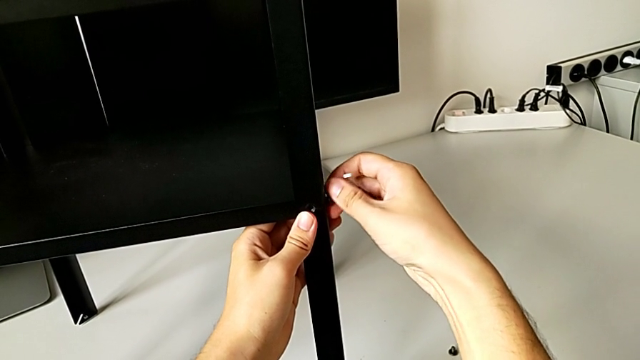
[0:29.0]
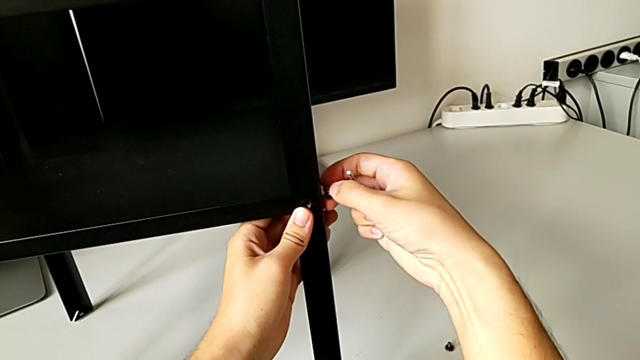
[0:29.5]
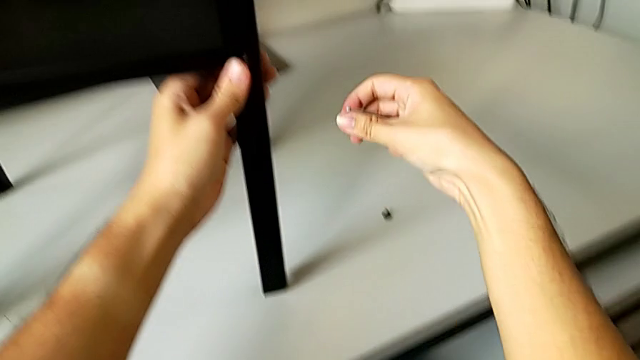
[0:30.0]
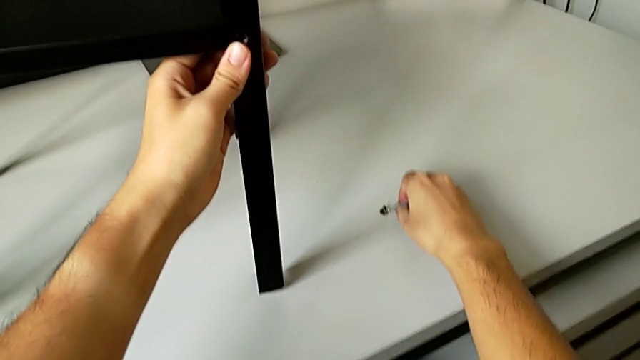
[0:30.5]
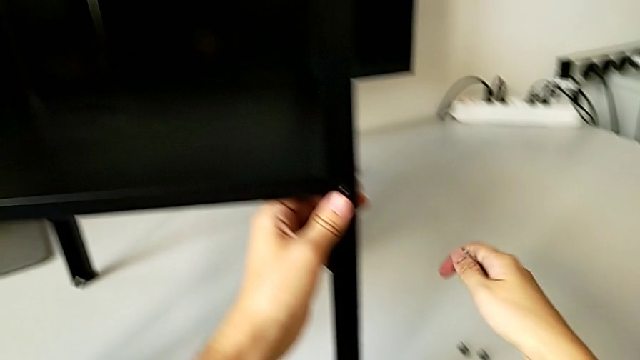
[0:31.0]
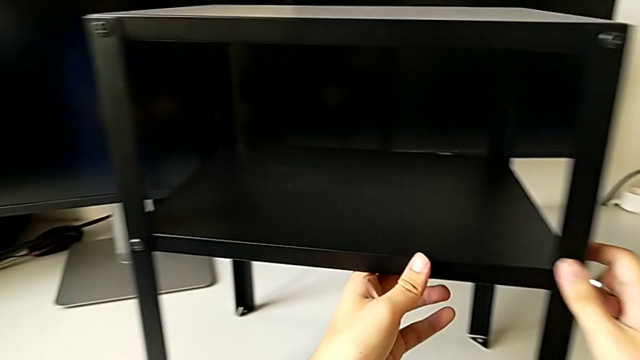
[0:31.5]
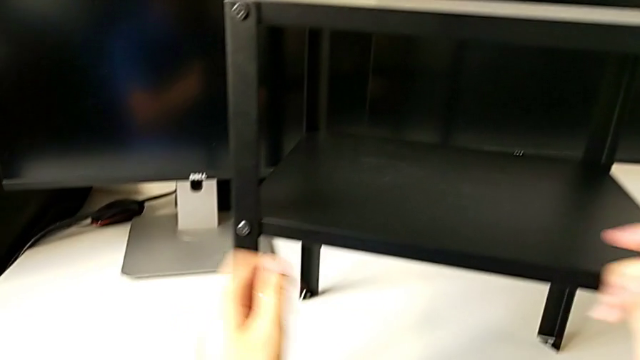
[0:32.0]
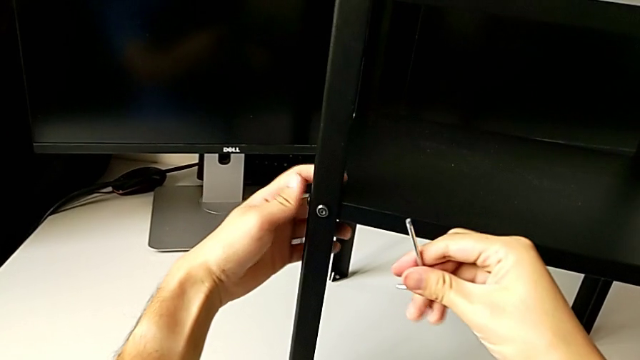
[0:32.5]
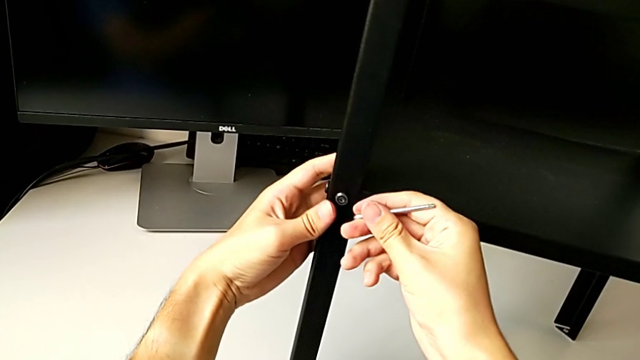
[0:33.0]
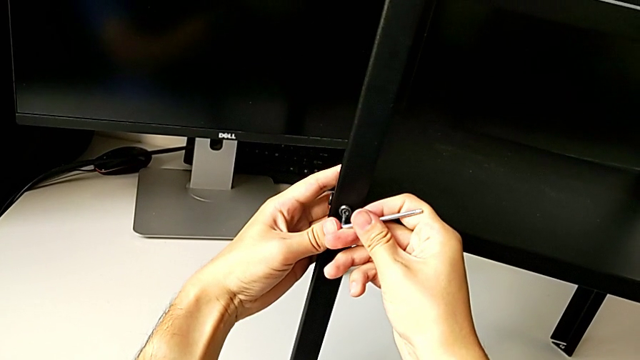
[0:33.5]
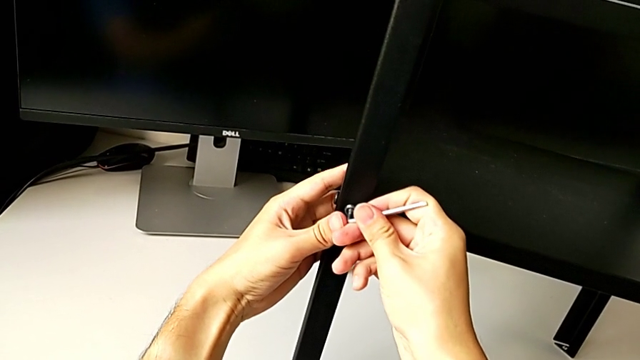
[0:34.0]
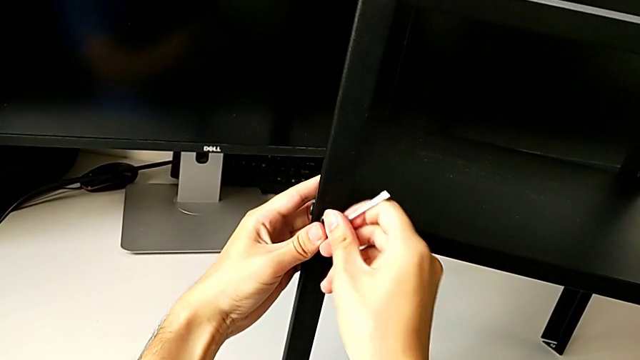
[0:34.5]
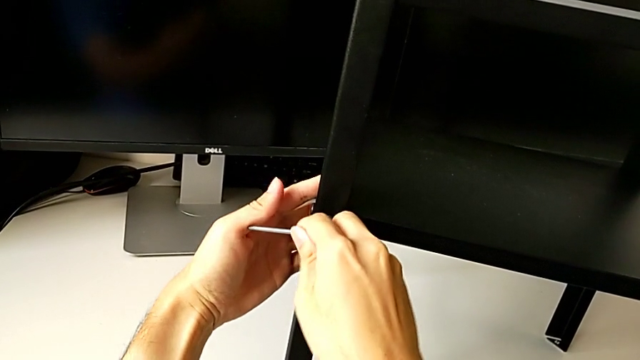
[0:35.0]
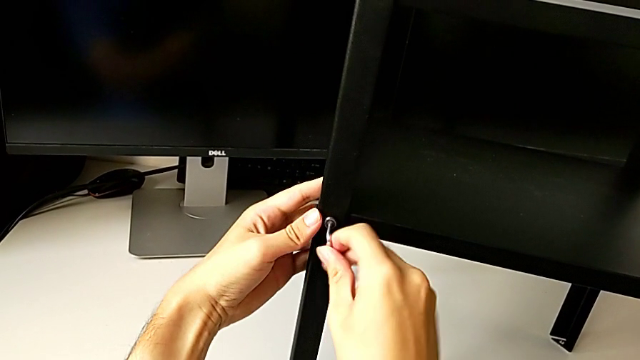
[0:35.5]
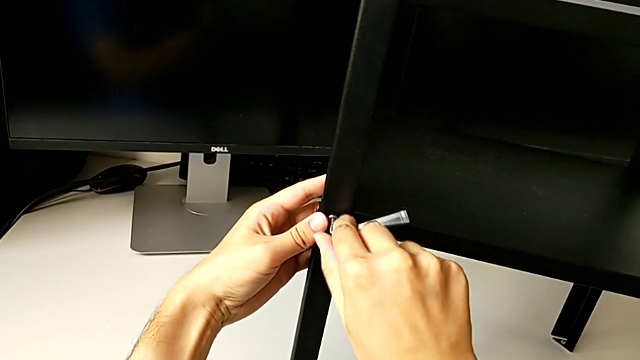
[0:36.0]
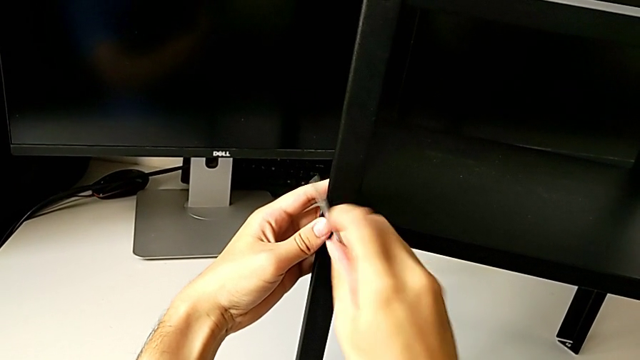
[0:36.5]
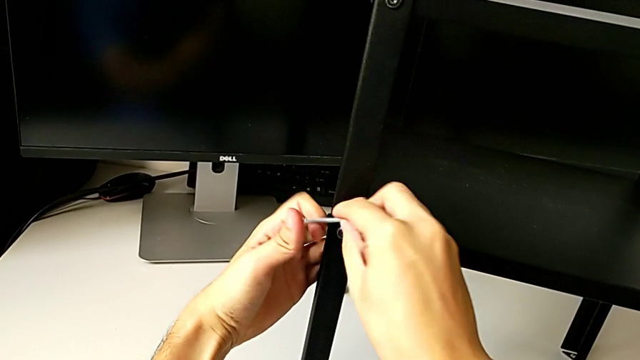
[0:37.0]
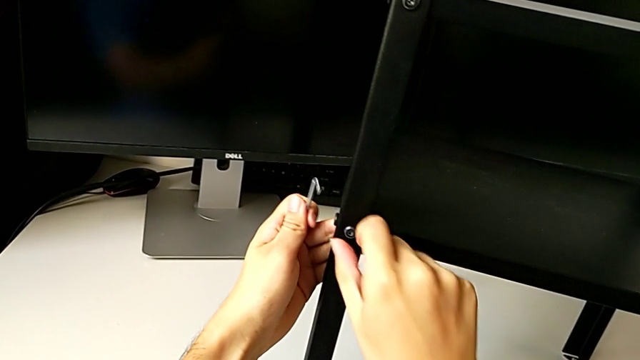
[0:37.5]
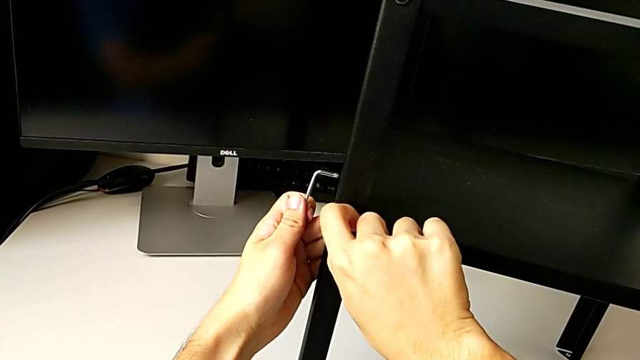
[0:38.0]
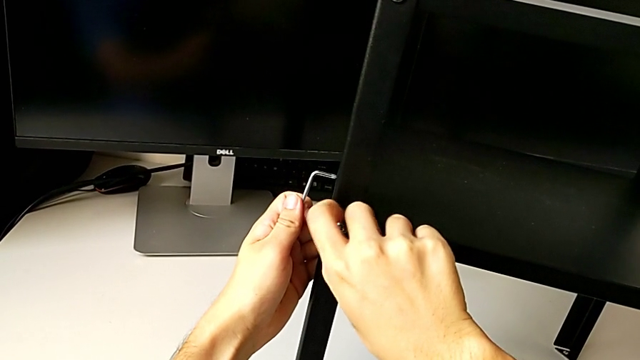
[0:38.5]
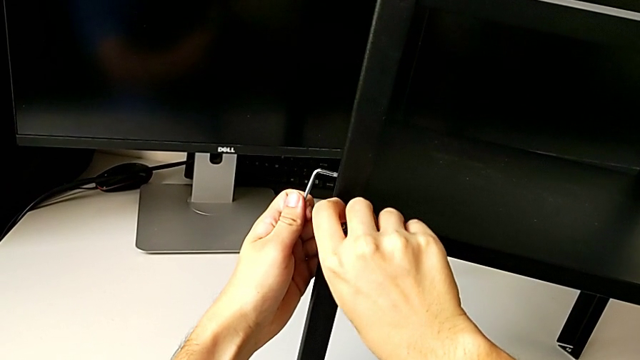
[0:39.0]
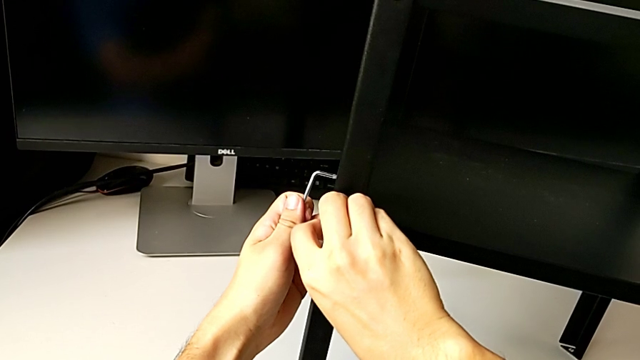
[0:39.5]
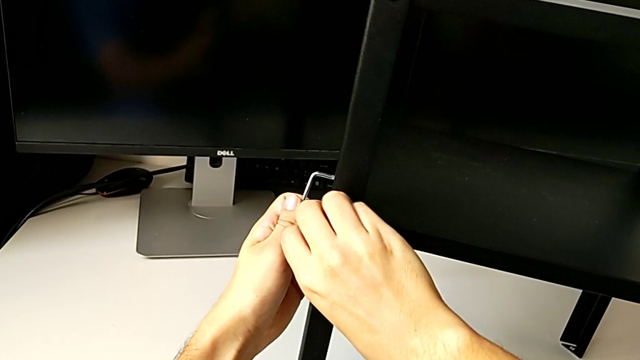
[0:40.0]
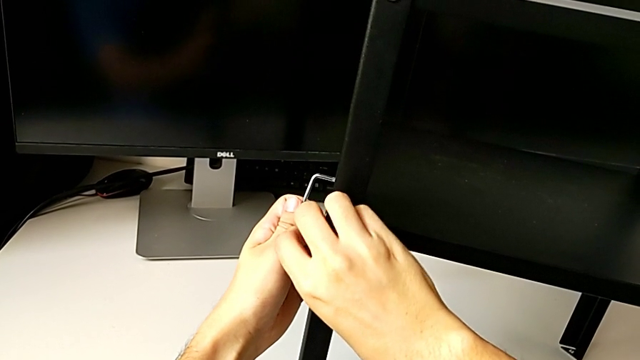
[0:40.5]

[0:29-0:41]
The camera wearer is unscrewing the bottom hex socket head from the leg and the shelf. They disassemble the hex socket head, place it, approach it, insert the Allen wrench, unscrew the hex socket head, withdraw the Allen wrench and unscrew the hex socket head.

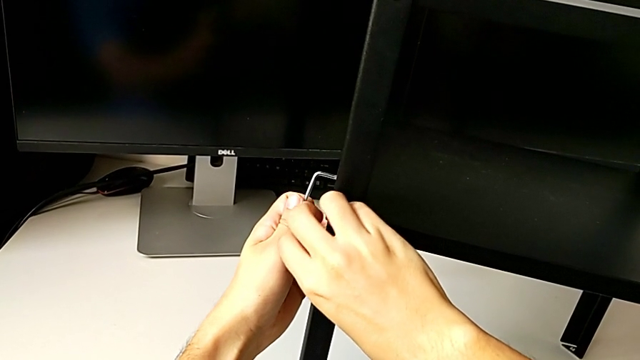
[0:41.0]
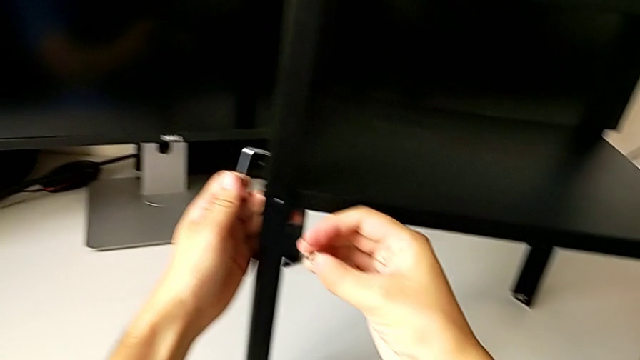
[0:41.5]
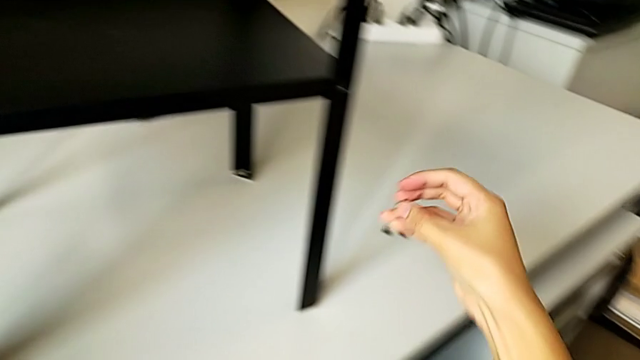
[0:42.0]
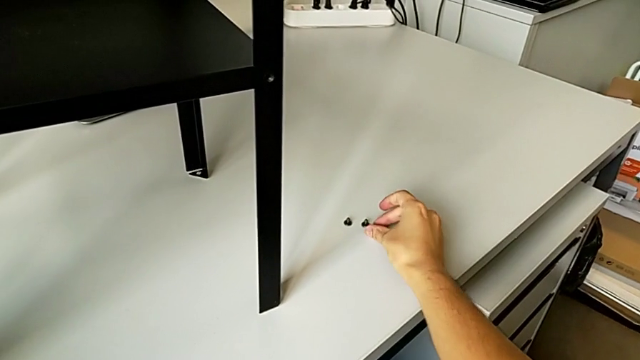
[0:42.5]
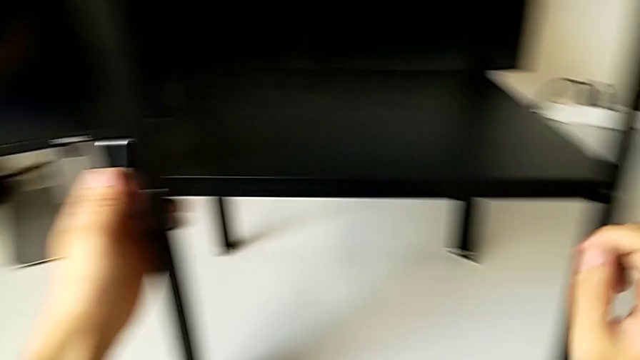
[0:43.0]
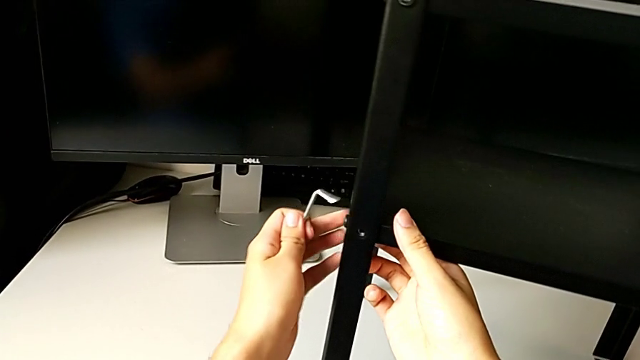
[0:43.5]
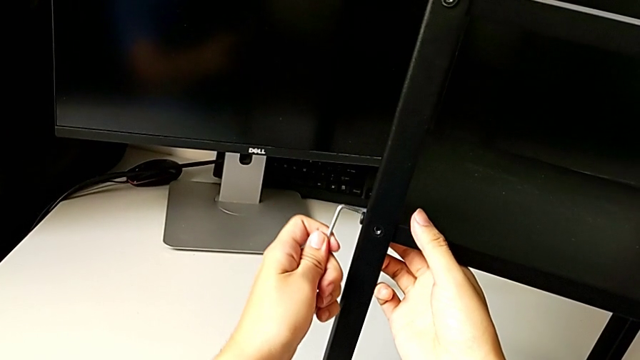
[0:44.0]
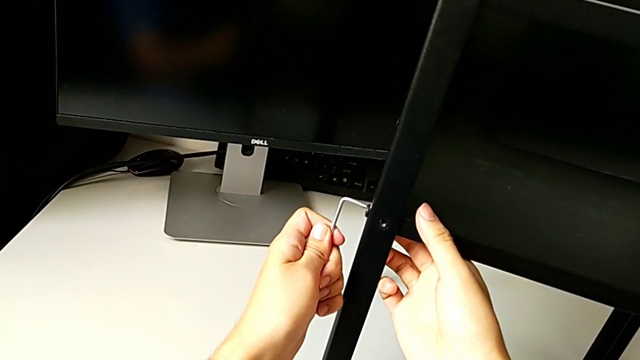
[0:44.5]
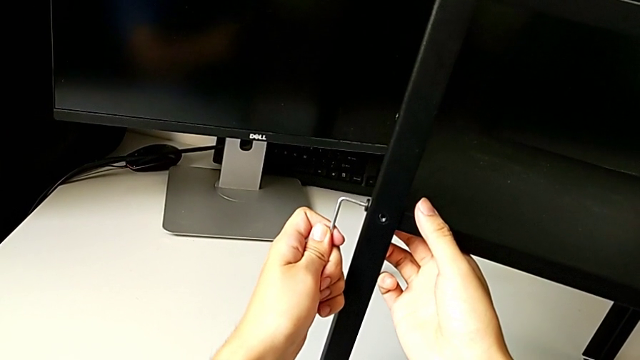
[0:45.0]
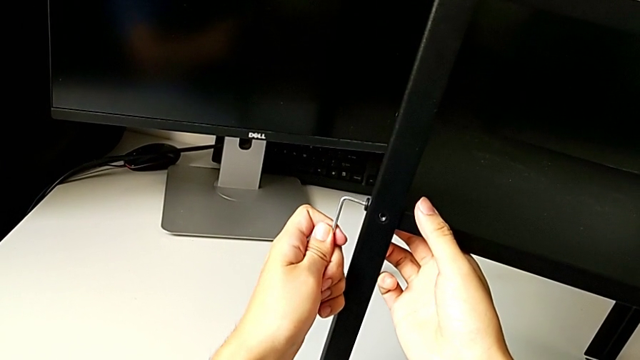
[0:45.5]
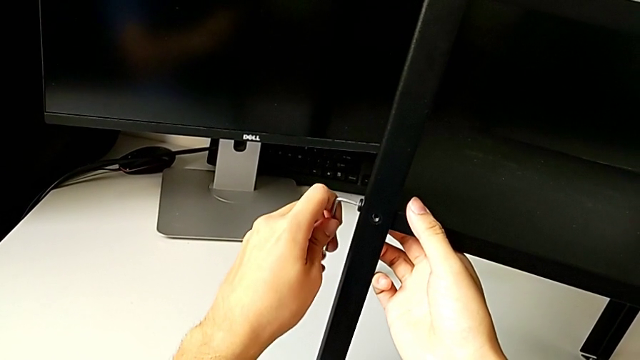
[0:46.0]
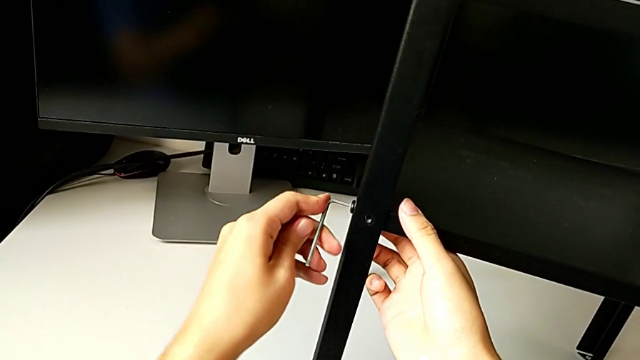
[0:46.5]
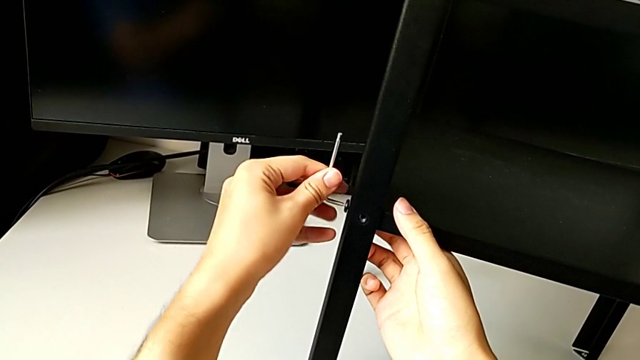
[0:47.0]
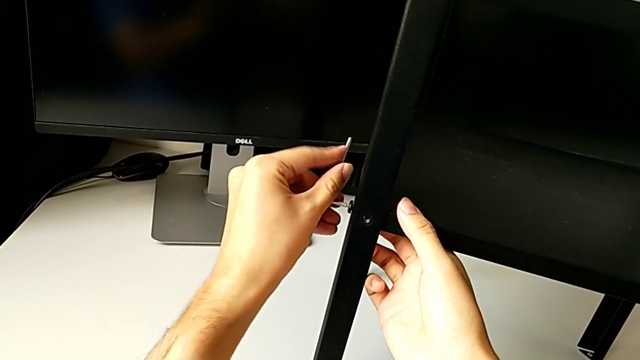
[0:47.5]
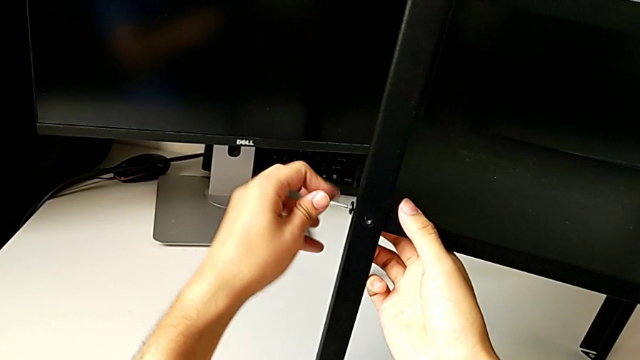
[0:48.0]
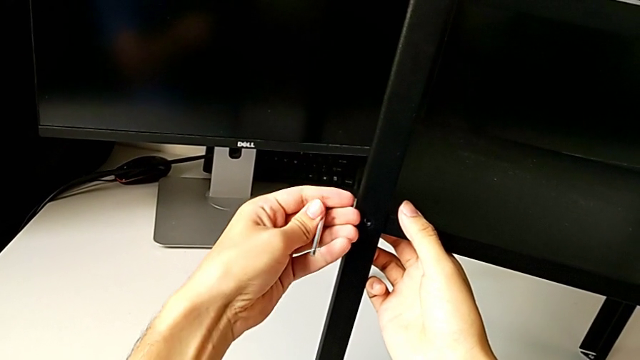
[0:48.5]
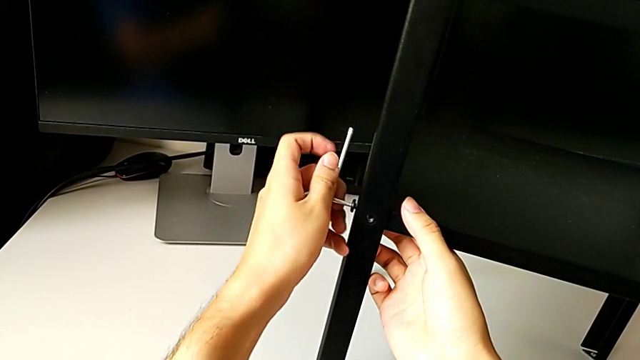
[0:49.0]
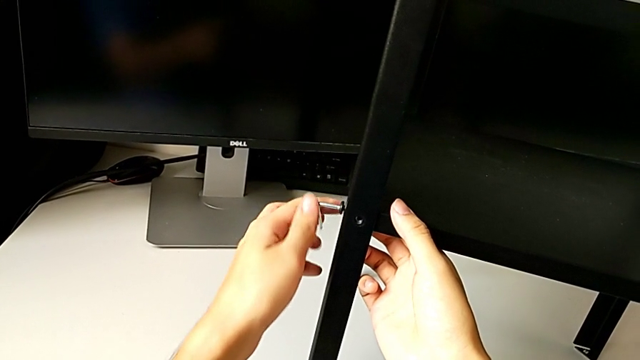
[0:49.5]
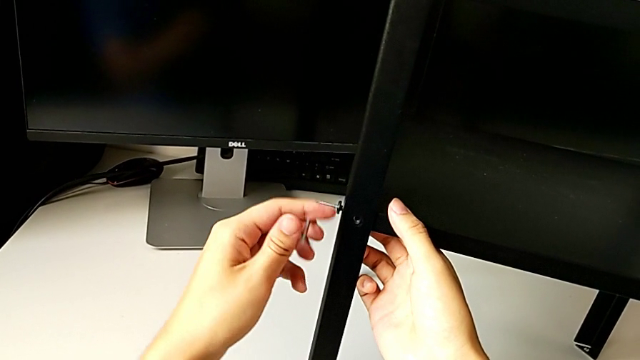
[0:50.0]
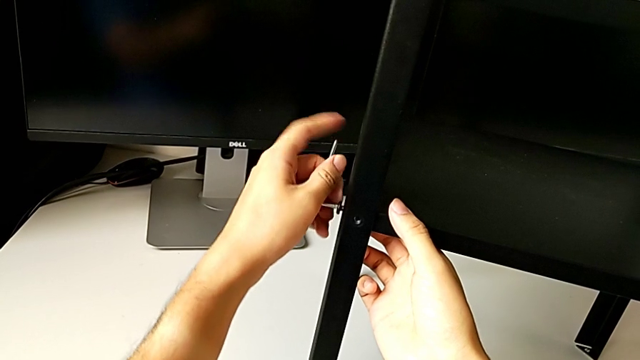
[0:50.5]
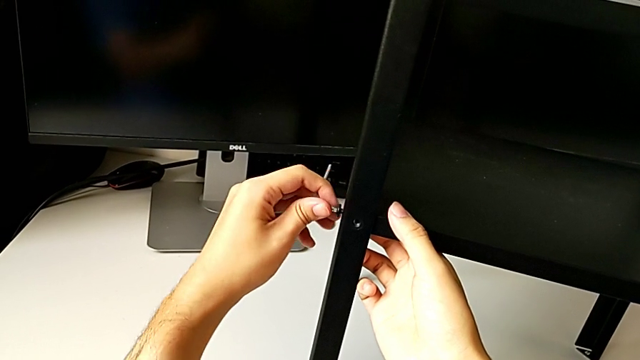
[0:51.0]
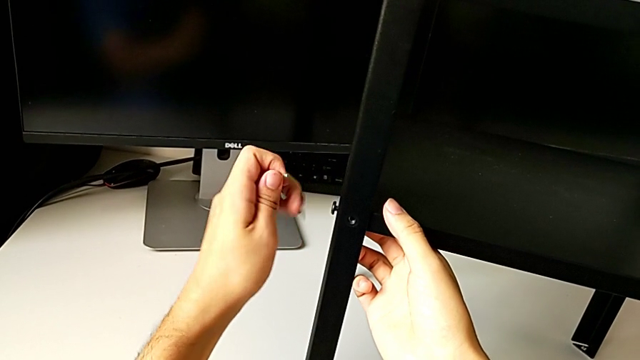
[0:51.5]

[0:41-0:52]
The camera wearer is unscrewing the bottom hex socket head from the leg and the shelf. They disassemble the hex socket head, place it, approach it, insert the Allen wrench, unscrew the hex socket head and withdraw the Allen wrench.
